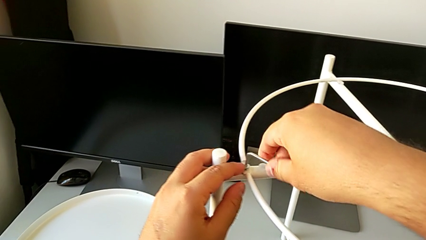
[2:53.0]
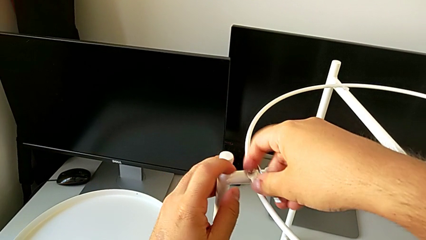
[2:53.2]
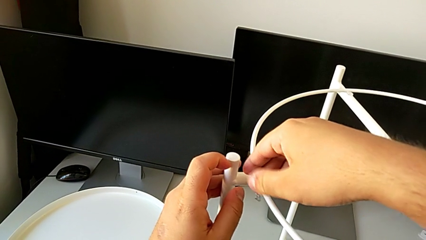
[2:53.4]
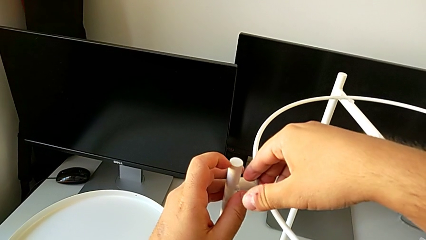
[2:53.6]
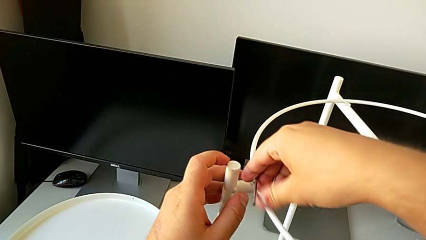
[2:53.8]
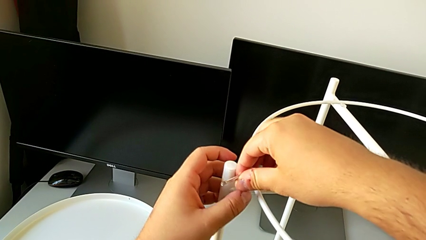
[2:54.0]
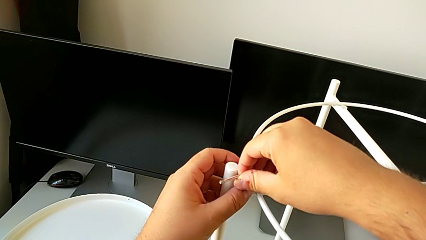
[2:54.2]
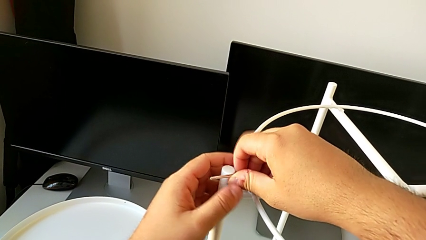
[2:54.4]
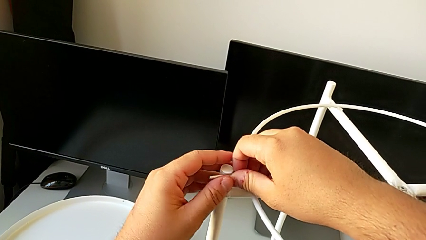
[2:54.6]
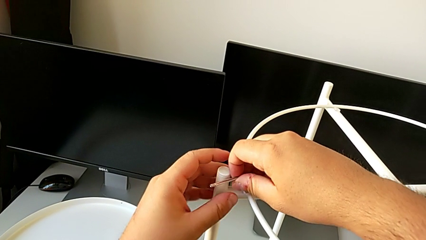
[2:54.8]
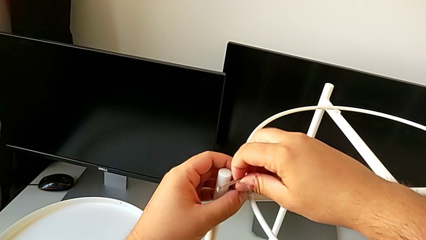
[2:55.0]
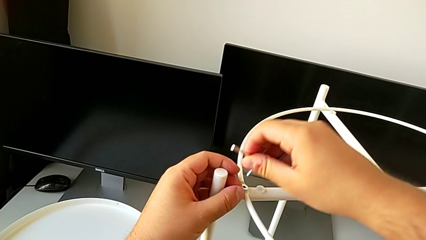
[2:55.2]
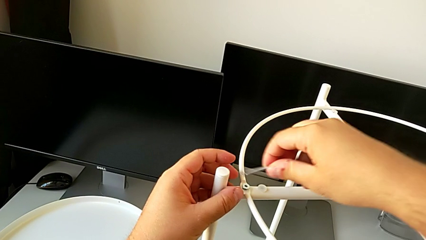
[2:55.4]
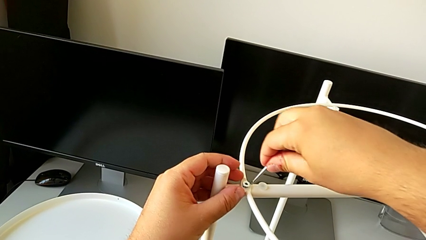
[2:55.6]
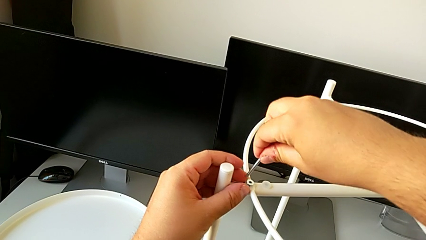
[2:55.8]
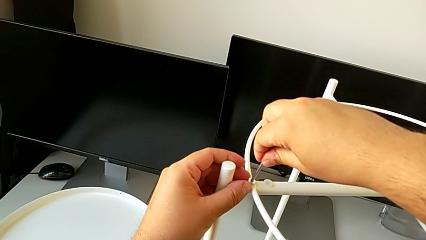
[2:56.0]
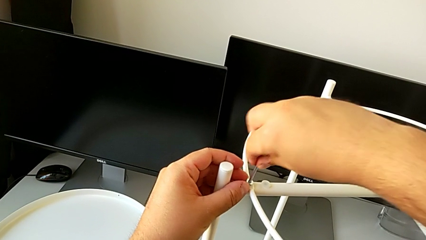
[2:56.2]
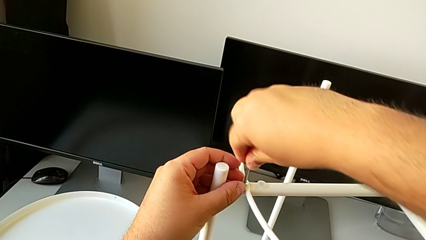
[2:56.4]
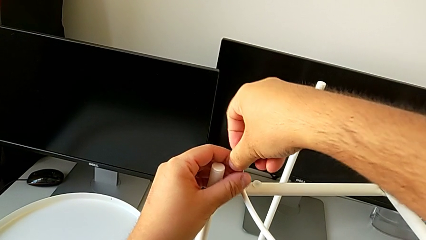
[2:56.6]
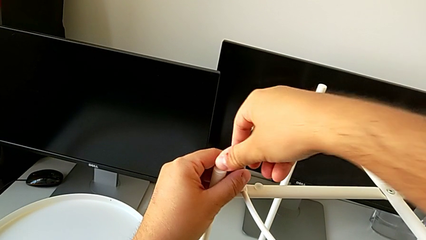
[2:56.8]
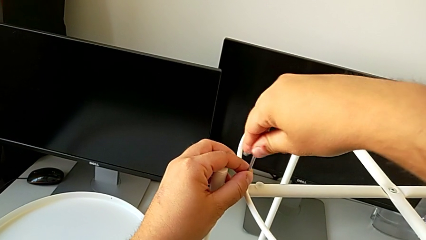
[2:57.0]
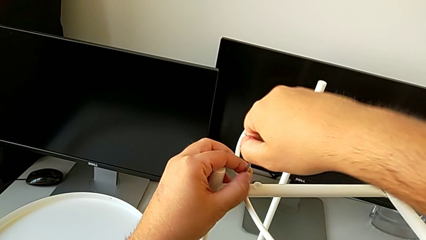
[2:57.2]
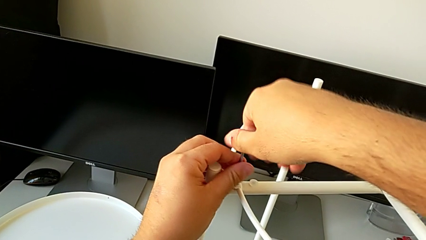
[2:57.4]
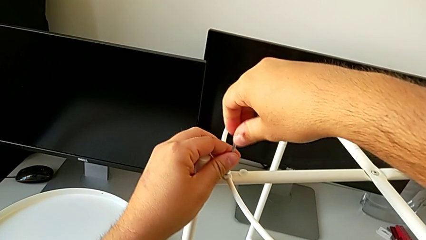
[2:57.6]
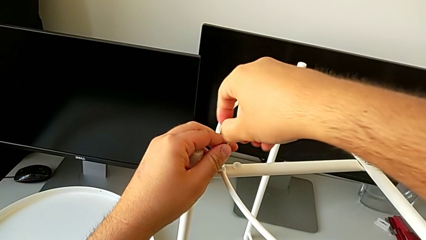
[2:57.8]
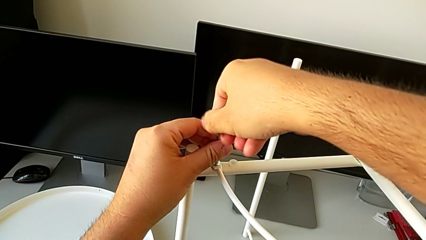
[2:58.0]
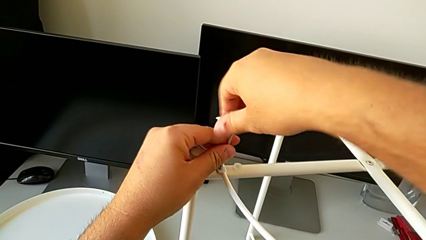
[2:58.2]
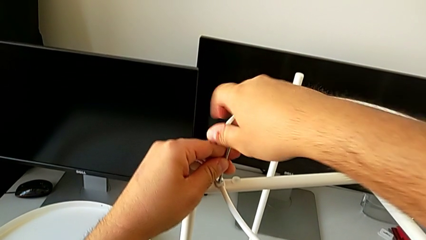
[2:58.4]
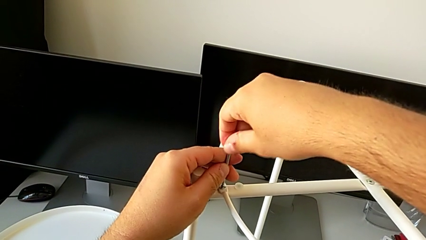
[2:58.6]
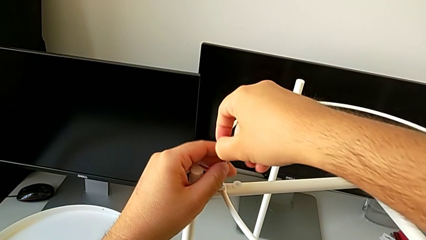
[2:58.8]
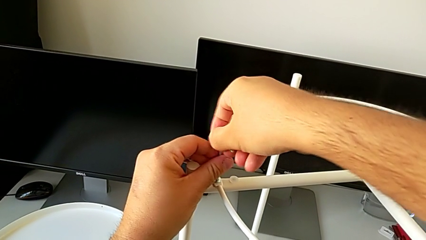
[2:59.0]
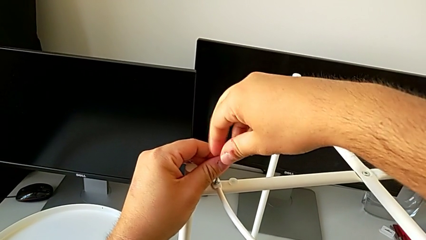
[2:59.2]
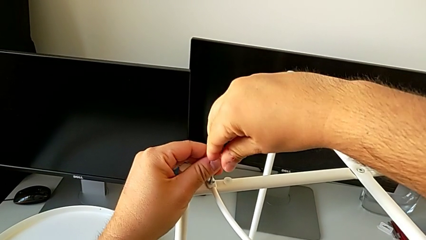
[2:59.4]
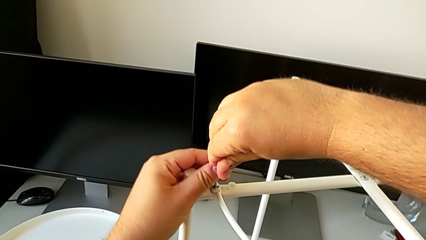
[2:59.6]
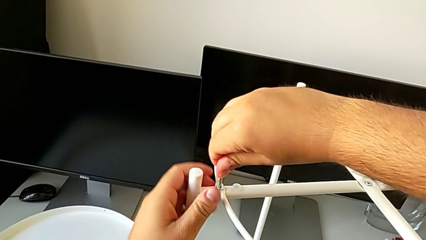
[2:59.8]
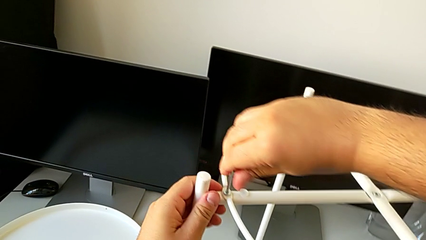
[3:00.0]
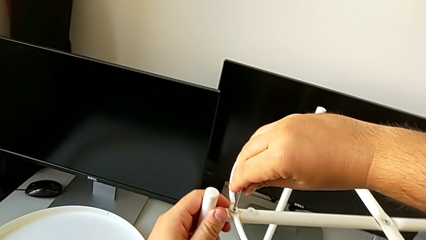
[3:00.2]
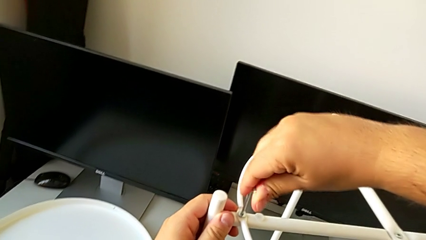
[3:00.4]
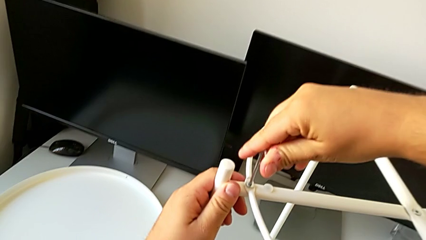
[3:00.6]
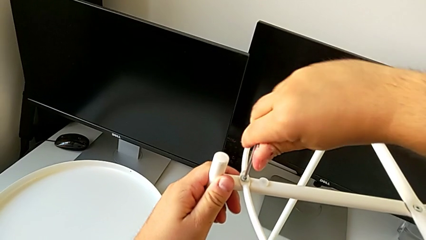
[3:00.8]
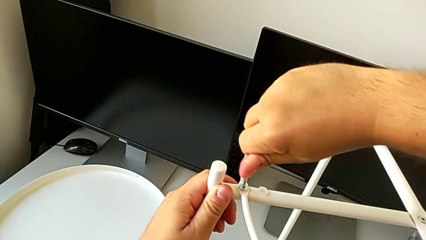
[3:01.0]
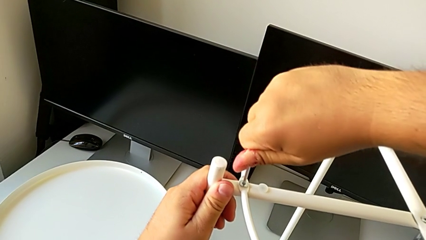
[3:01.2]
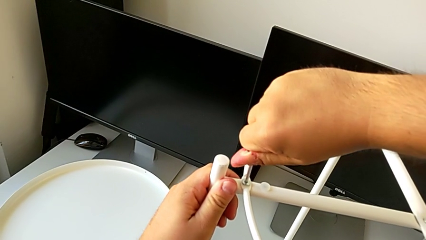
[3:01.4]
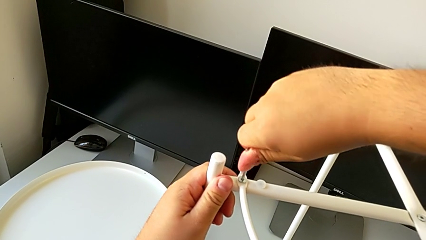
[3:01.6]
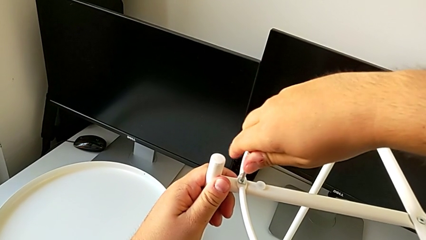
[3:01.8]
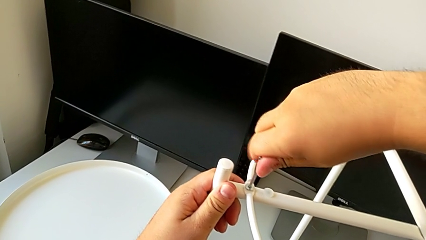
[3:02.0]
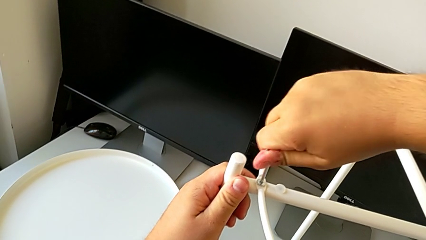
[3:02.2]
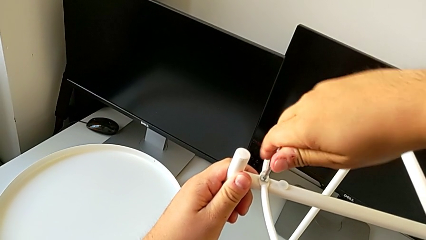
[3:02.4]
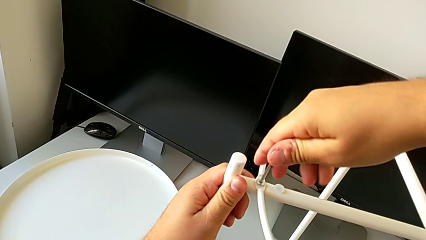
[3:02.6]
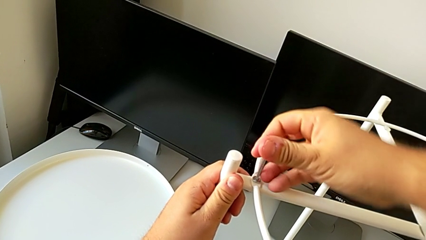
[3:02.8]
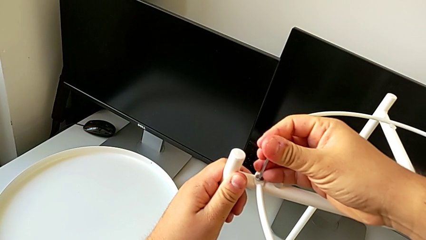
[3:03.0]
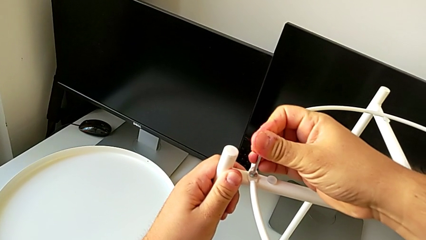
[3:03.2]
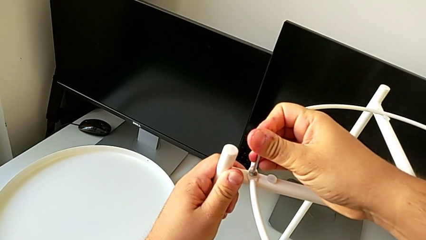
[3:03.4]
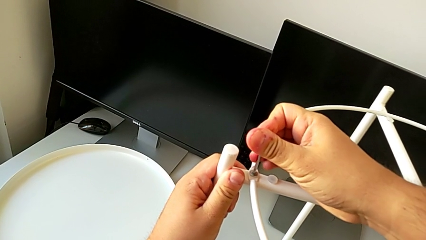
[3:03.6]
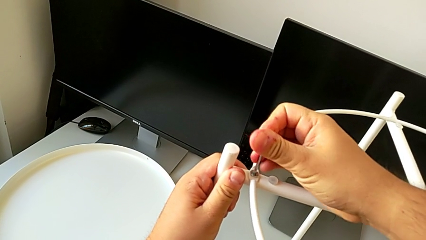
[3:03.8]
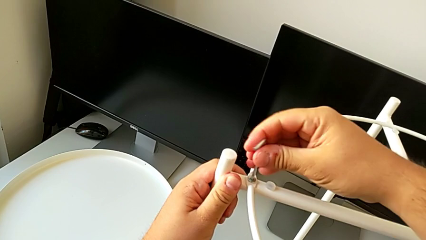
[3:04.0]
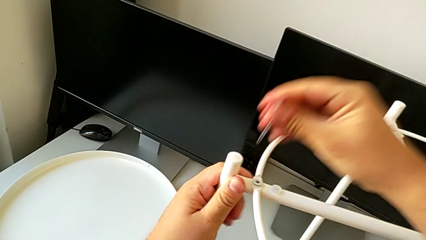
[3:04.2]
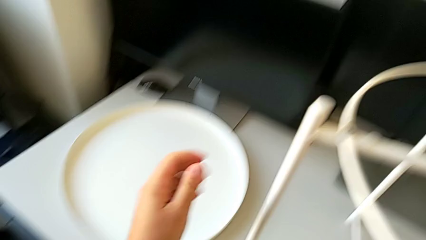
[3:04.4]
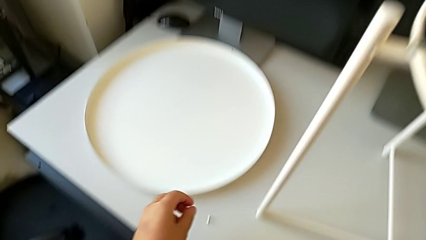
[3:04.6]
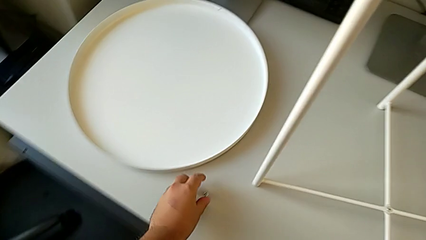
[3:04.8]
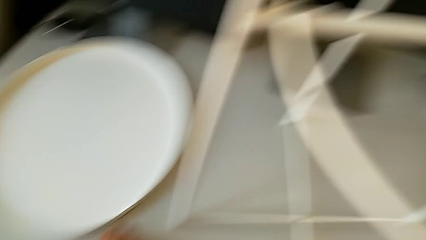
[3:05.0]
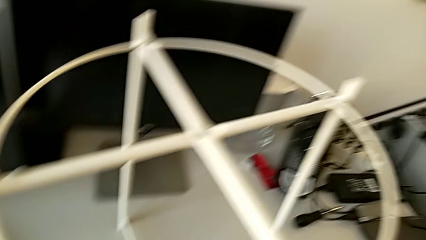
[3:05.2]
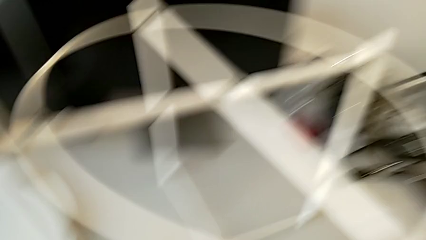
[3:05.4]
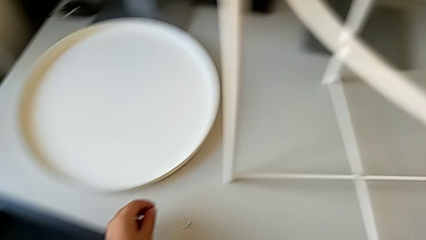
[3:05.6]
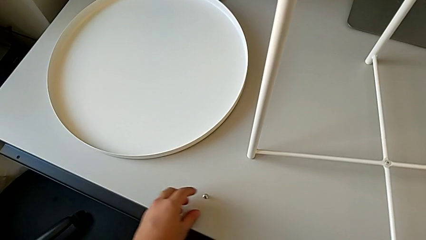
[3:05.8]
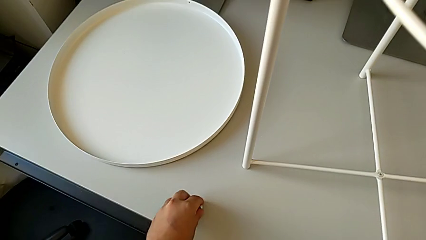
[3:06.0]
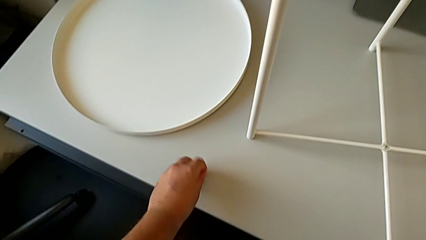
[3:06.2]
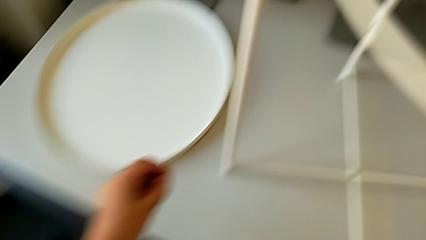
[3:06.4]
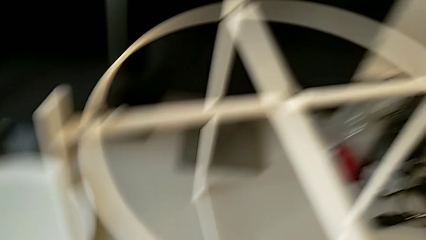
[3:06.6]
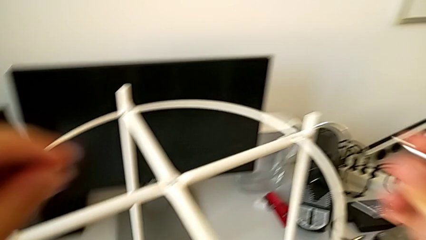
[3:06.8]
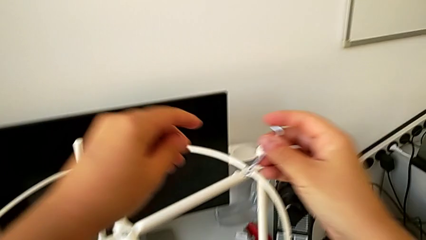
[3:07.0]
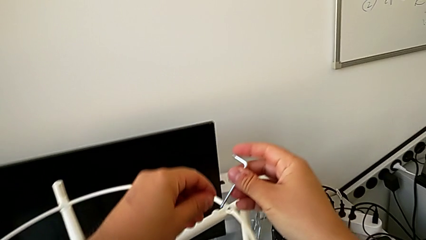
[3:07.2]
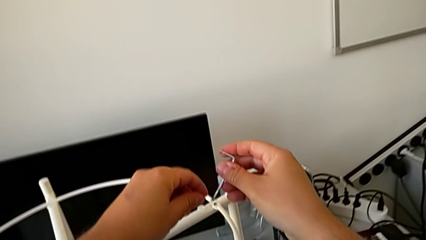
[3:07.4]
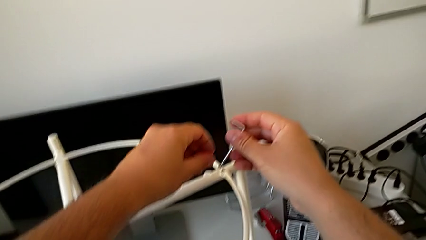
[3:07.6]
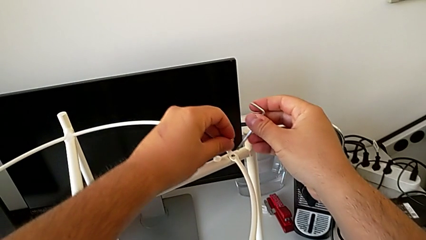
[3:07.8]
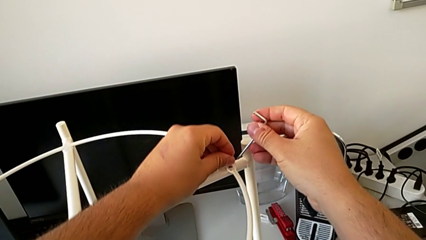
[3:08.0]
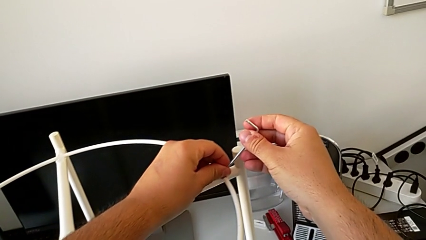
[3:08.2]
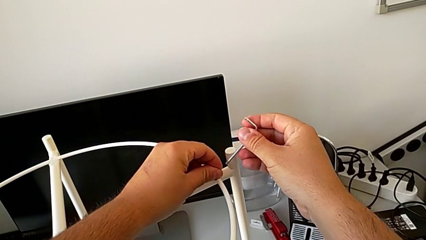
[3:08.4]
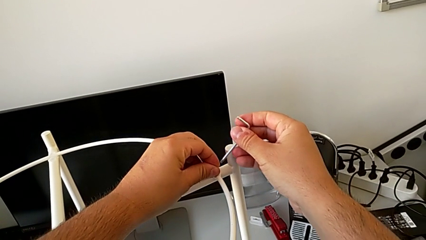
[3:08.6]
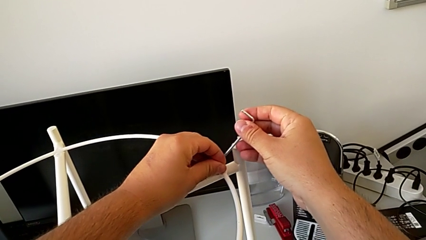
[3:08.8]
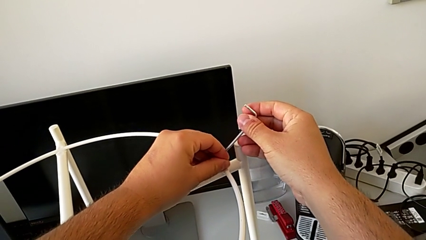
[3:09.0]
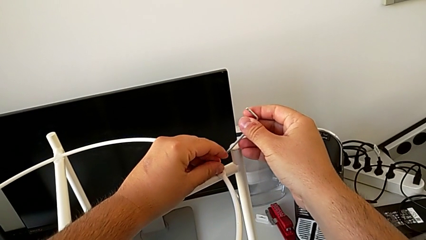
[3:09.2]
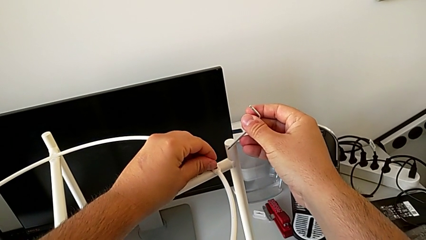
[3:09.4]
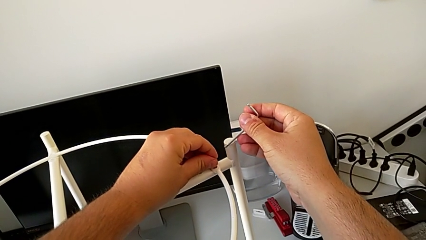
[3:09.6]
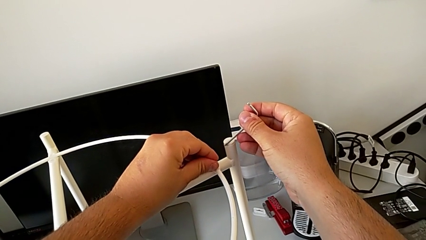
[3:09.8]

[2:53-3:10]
The camera wearer is assembling the circle. They screw the hex socket head, withdraw the Allen wrench, grab the hex socket head, approach the circle and align the hex socket head.
